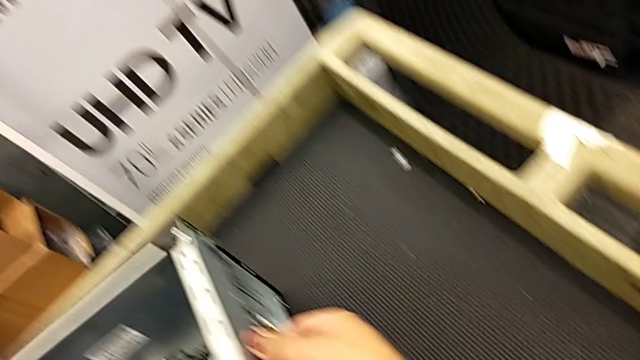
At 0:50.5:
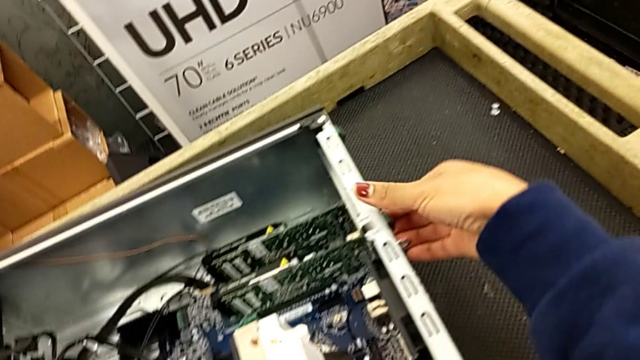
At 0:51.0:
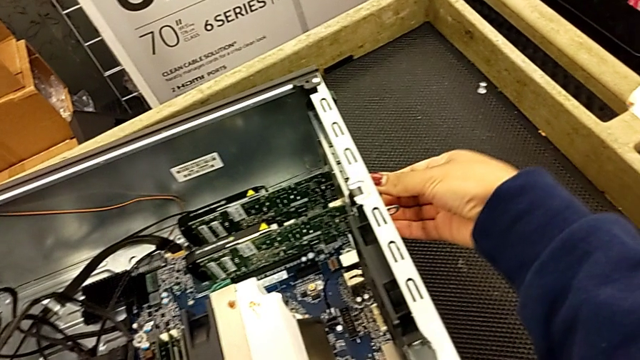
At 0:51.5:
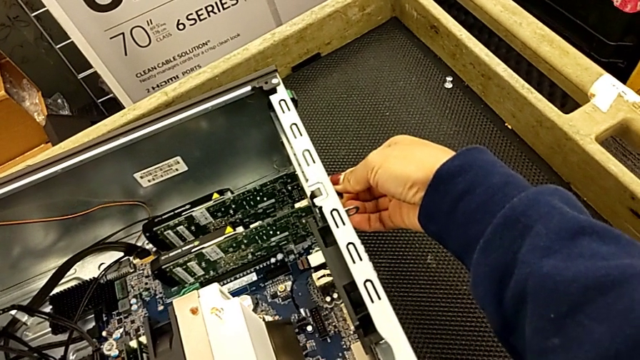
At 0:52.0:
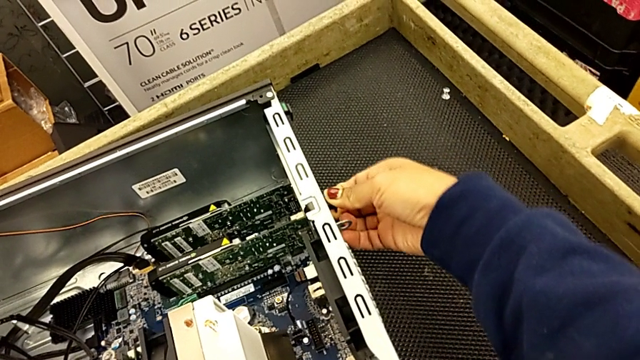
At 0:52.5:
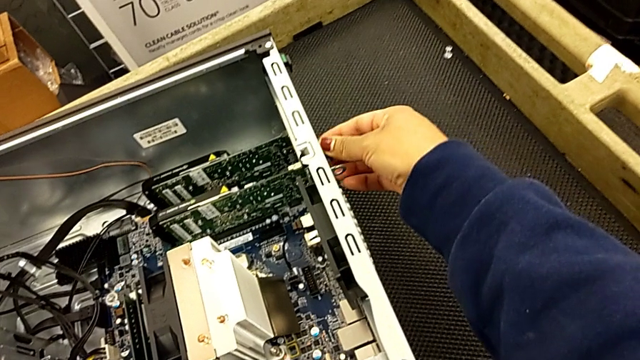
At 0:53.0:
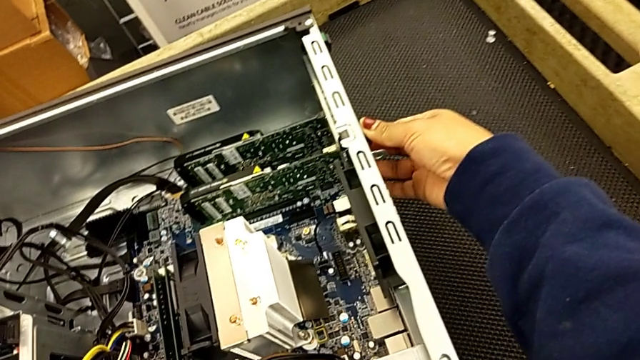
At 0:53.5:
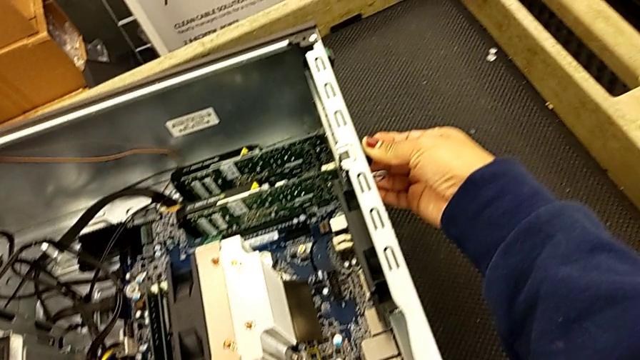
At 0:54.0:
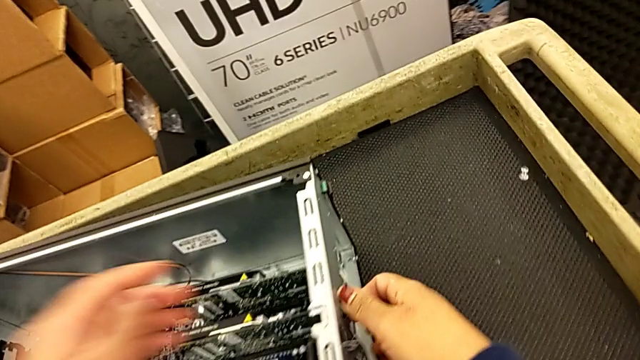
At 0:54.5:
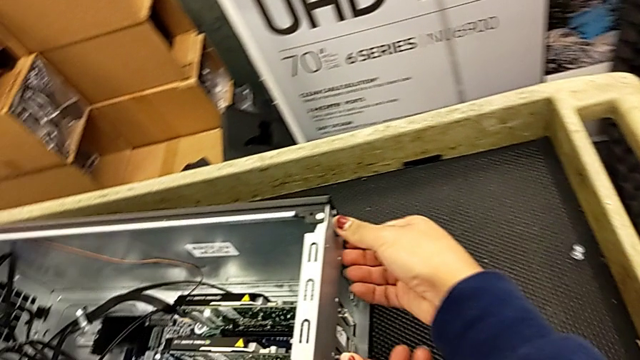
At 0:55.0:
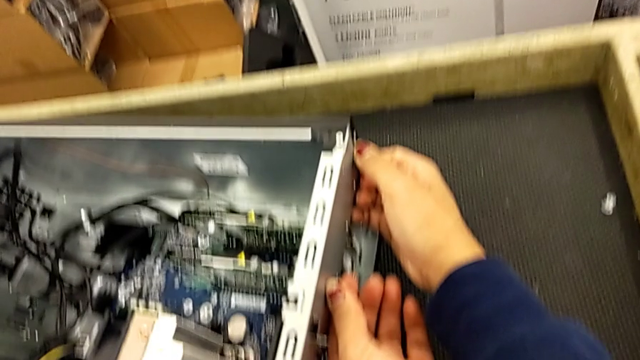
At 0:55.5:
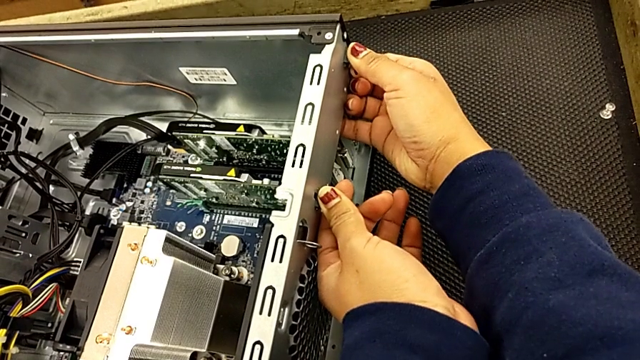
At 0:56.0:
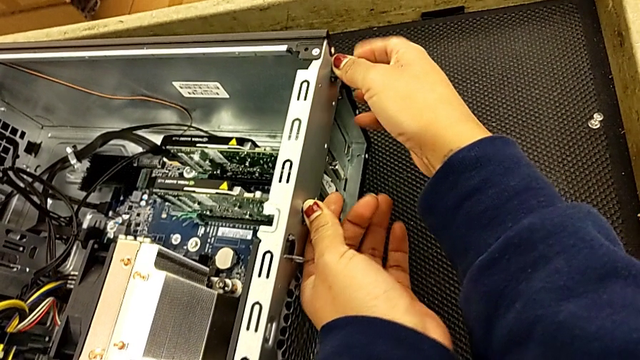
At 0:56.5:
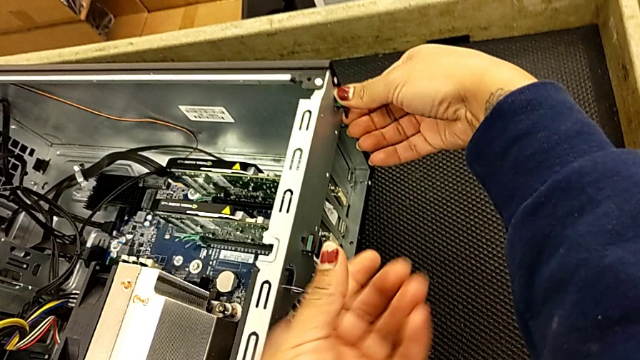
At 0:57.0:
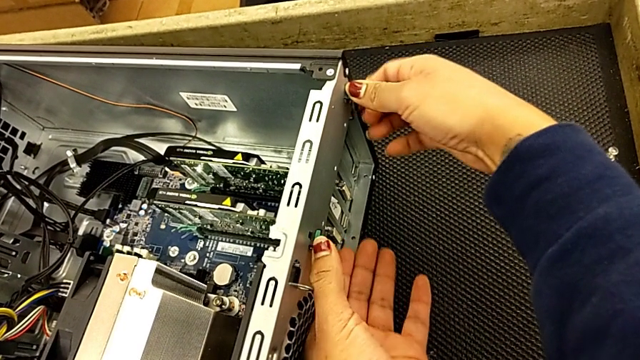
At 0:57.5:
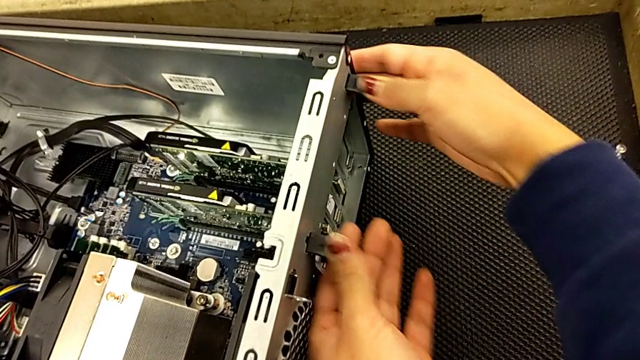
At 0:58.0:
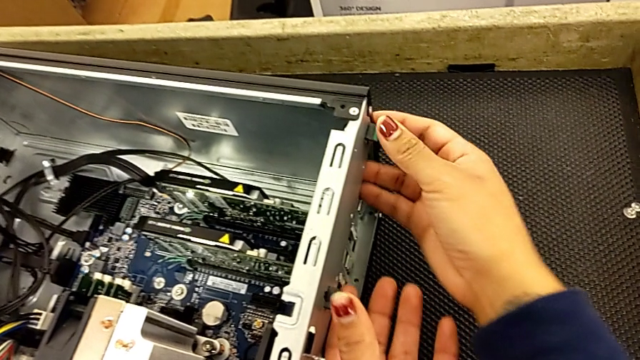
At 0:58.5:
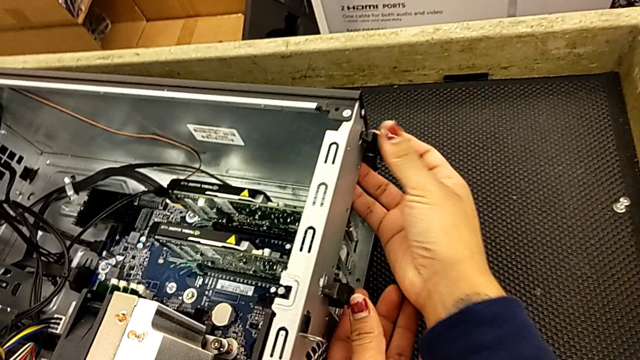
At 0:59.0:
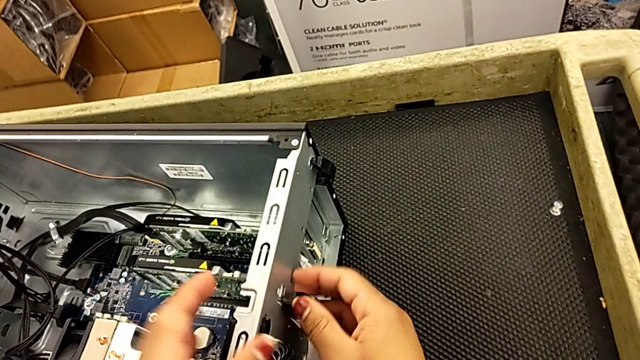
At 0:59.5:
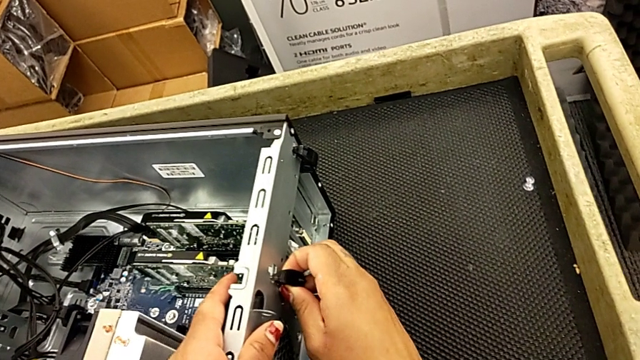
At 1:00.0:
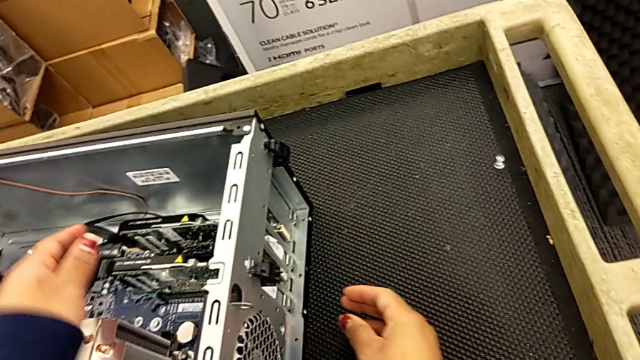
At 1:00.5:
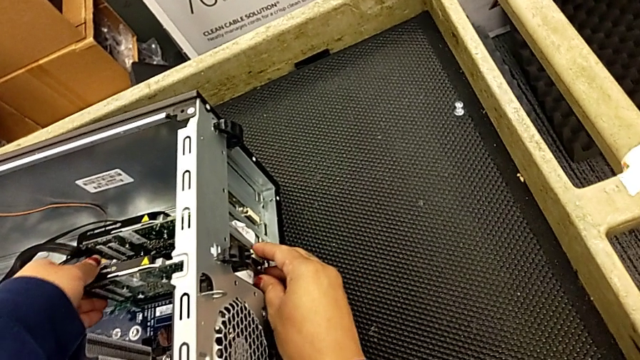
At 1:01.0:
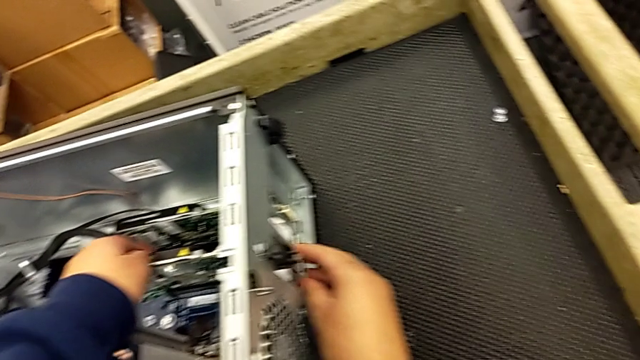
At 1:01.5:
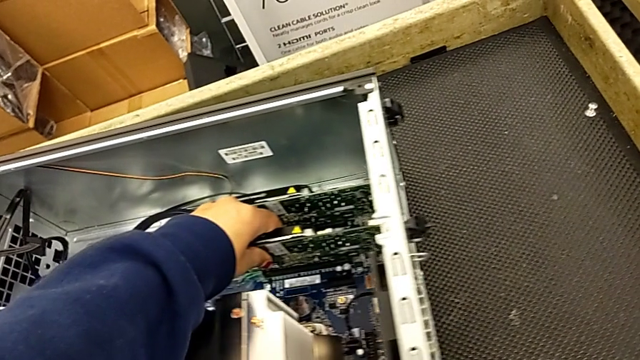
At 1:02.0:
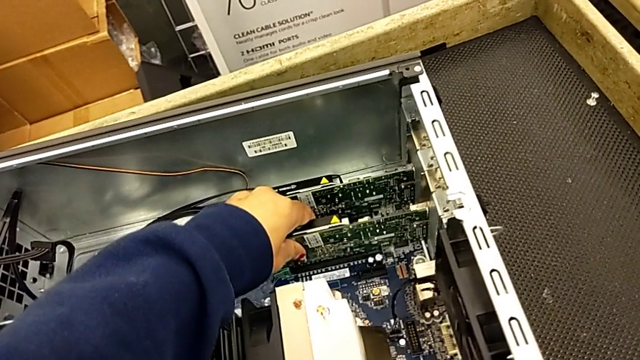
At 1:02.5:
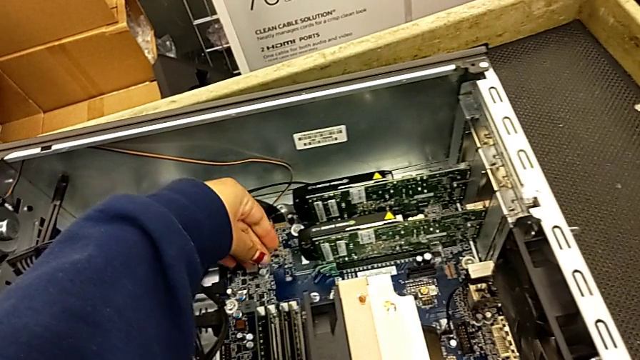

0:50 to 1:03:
The camera wearer is detaching the first graphic card from the computer tower. They grab the computer tab, press it and inspect it.

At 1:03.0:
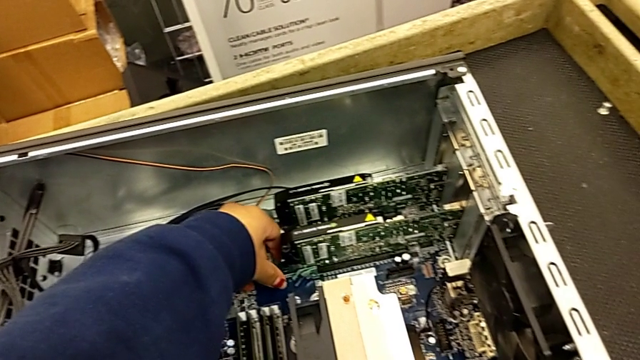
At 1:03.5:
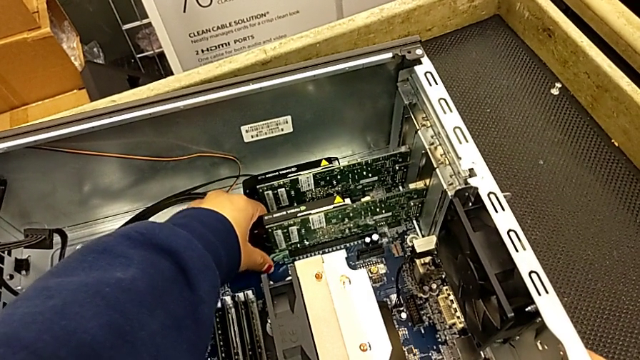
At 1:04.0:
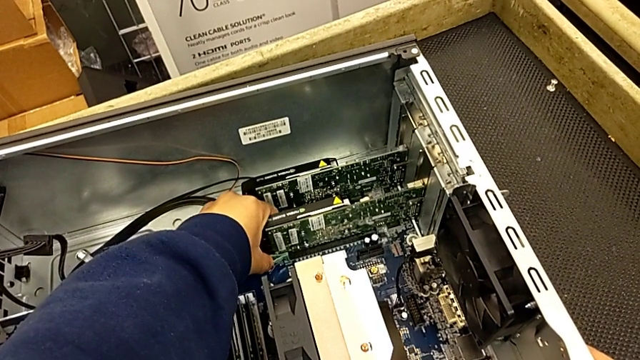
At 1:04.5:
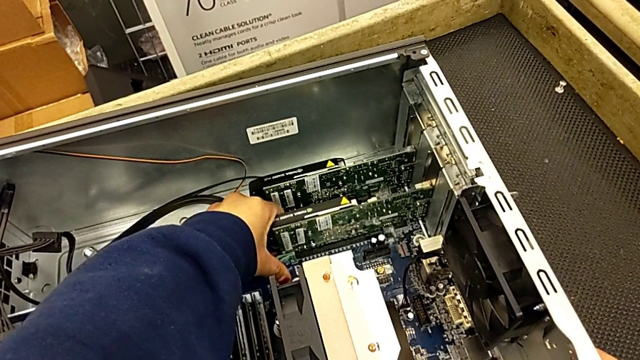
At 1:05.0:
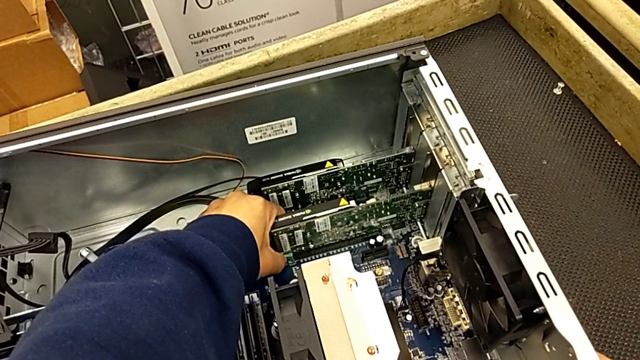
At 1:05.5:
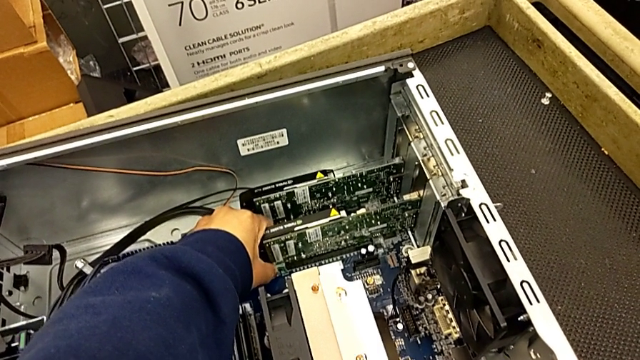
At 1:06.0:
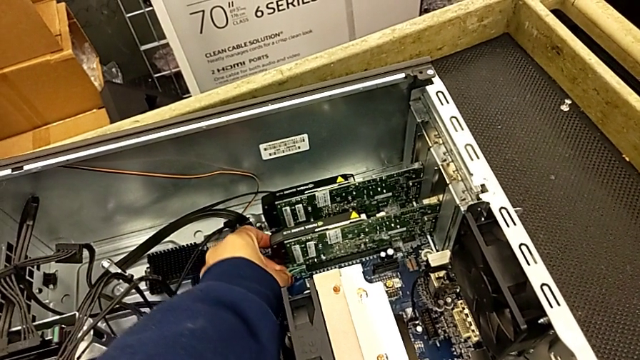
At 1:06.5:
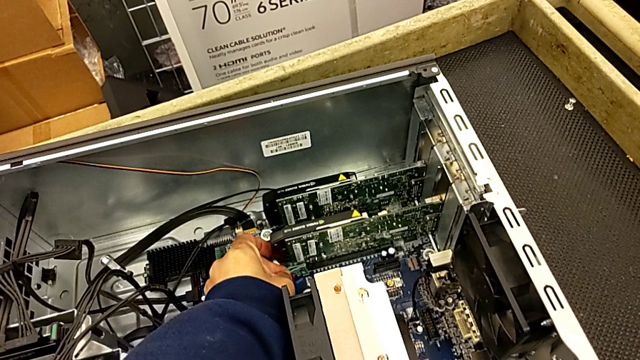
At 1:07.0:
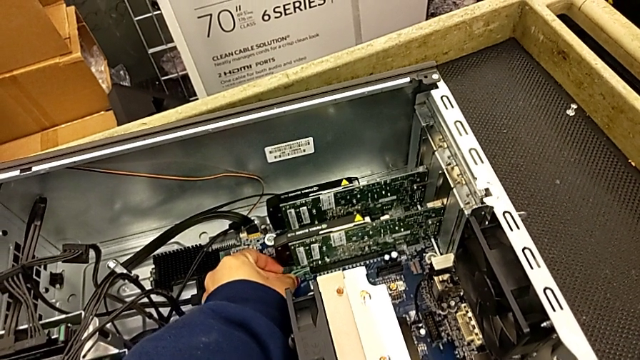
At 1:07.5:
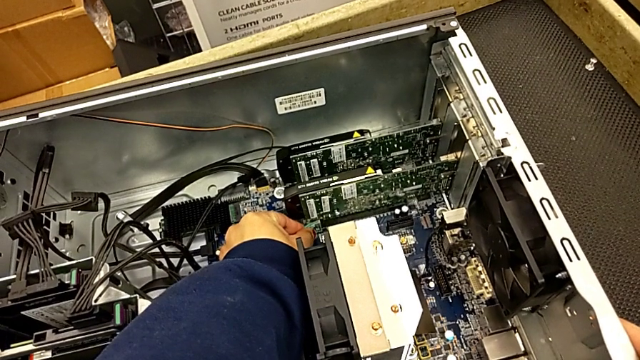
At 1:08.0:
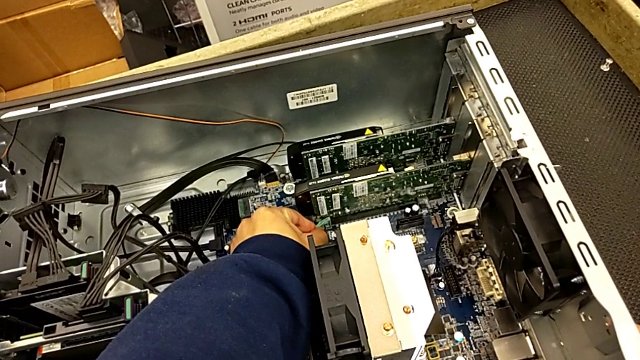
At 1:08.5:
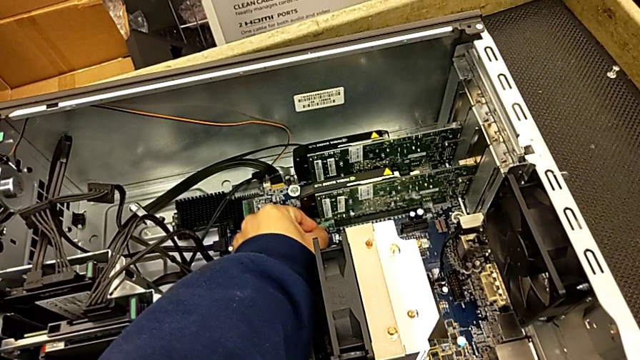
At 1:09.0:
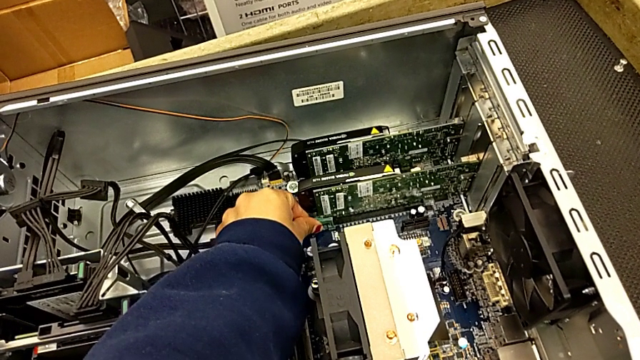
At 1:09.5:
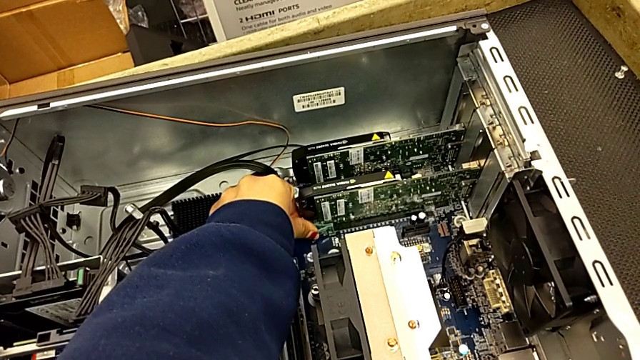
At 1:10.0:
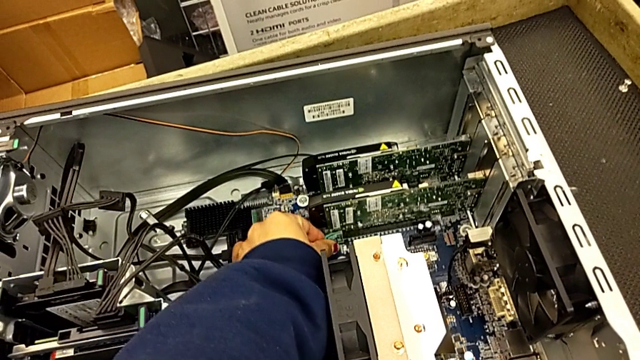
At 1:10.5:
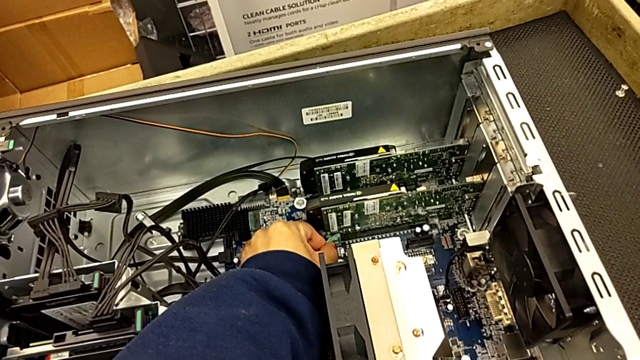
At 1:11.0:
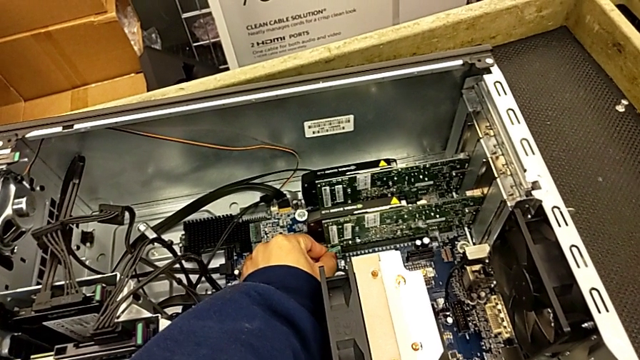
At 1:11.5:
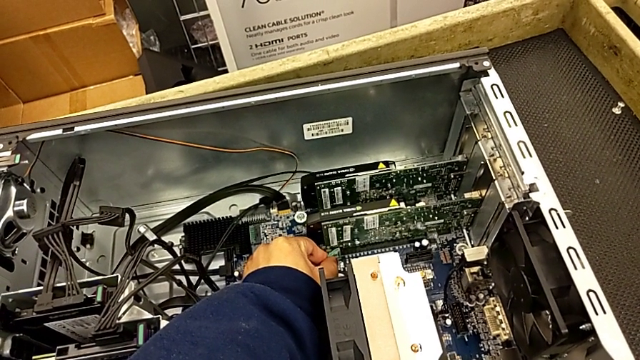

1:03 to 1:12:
The camera wearer is detaching the first graphic card from the computer tower. They grab the graphic card and inspect it.
